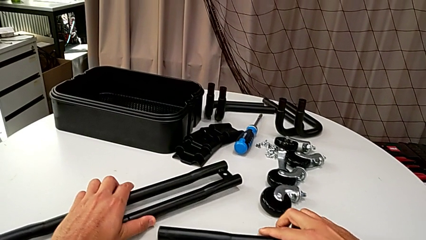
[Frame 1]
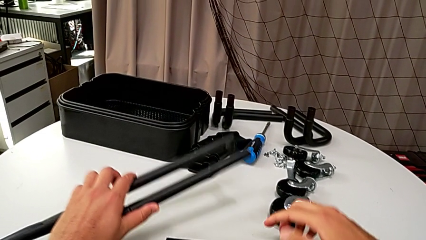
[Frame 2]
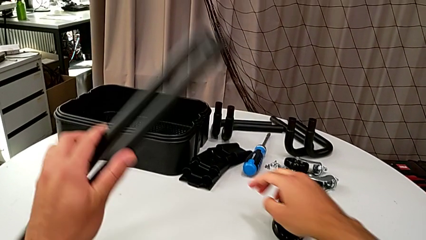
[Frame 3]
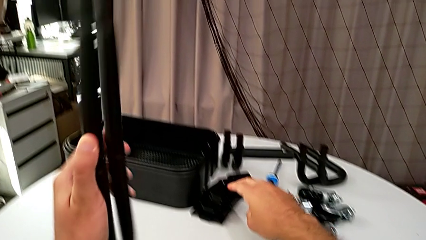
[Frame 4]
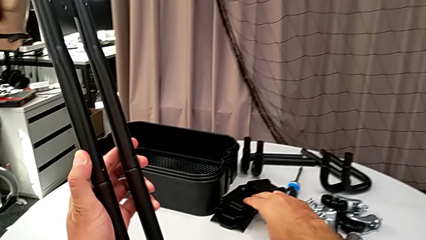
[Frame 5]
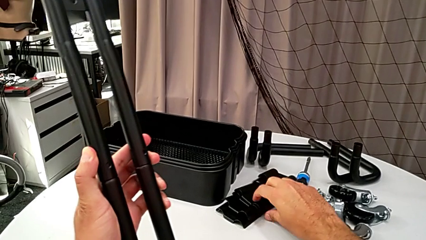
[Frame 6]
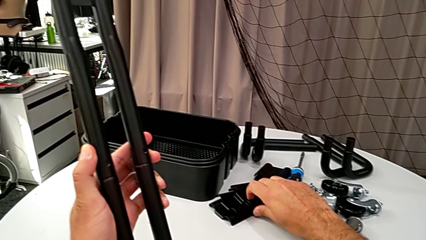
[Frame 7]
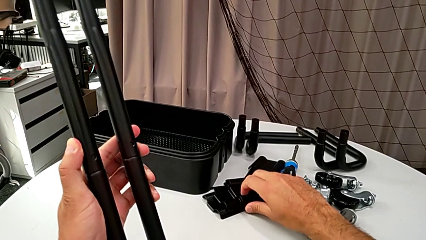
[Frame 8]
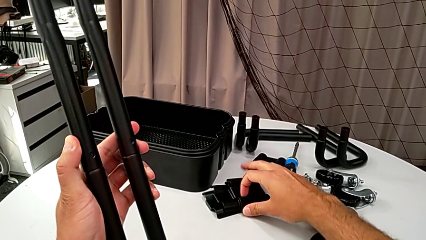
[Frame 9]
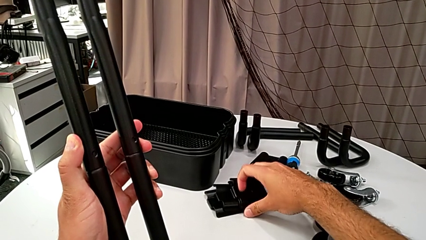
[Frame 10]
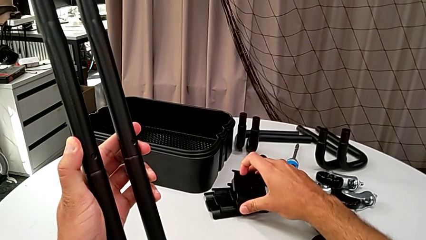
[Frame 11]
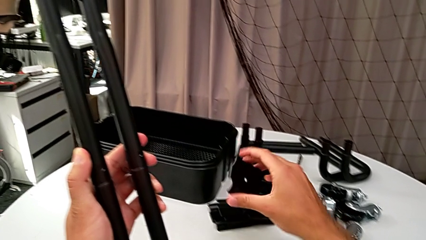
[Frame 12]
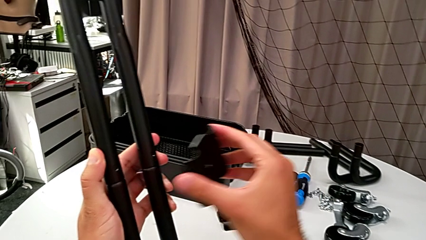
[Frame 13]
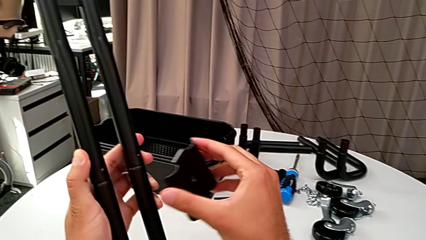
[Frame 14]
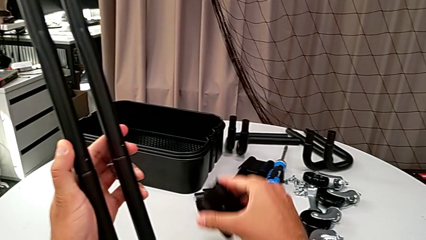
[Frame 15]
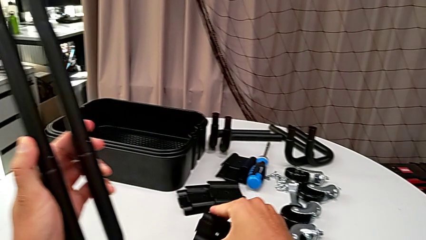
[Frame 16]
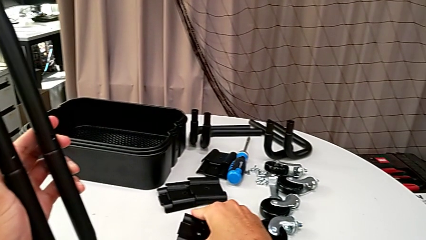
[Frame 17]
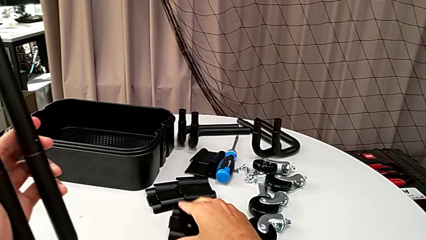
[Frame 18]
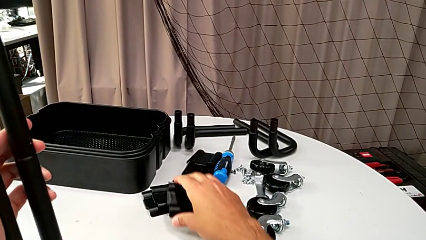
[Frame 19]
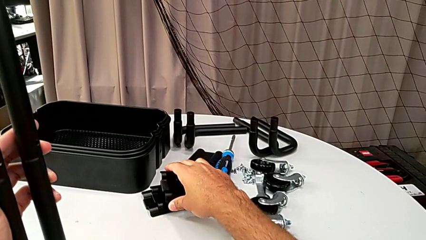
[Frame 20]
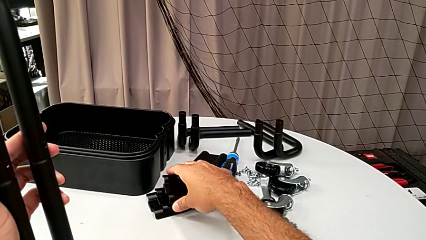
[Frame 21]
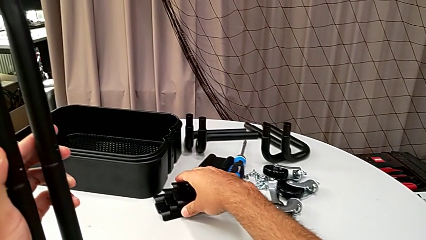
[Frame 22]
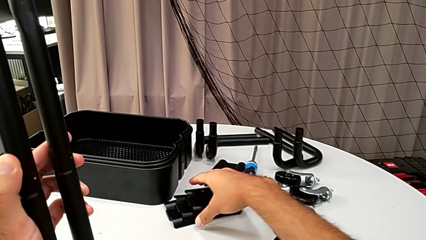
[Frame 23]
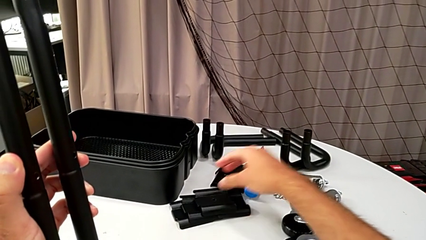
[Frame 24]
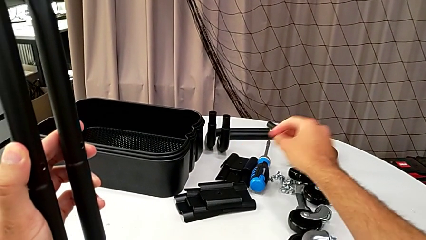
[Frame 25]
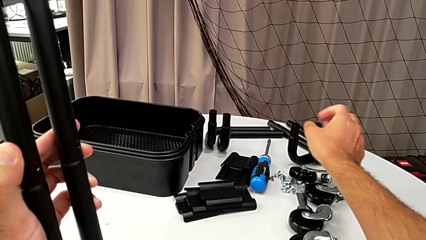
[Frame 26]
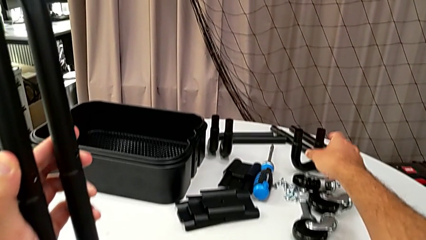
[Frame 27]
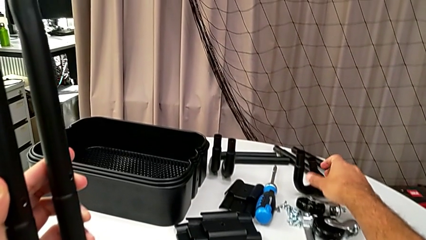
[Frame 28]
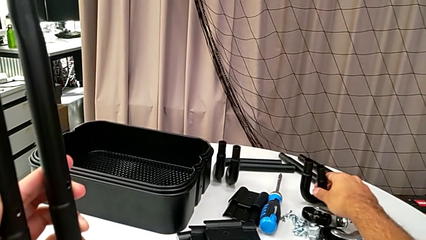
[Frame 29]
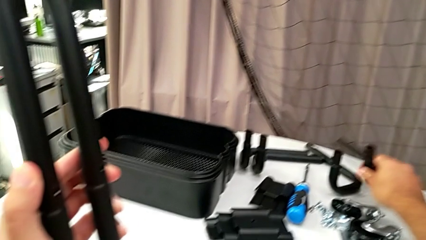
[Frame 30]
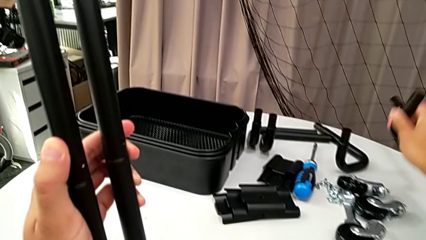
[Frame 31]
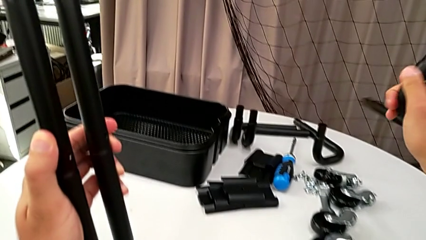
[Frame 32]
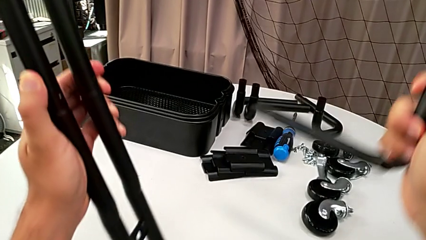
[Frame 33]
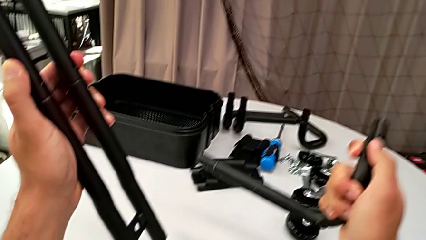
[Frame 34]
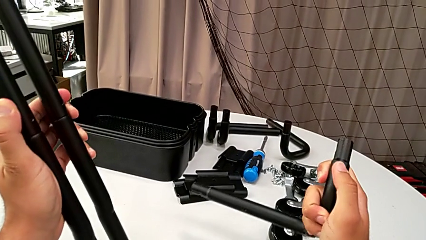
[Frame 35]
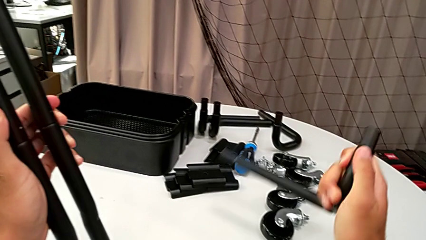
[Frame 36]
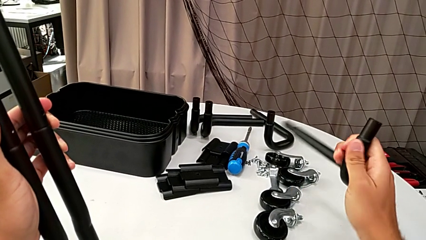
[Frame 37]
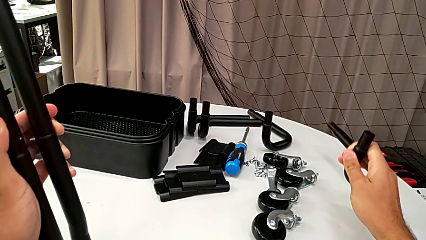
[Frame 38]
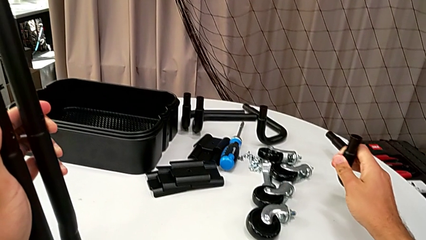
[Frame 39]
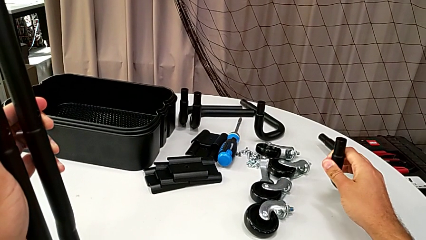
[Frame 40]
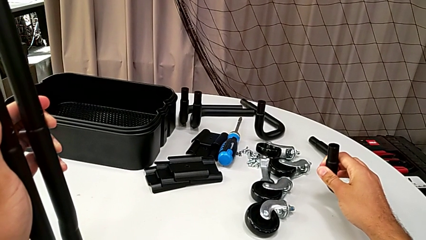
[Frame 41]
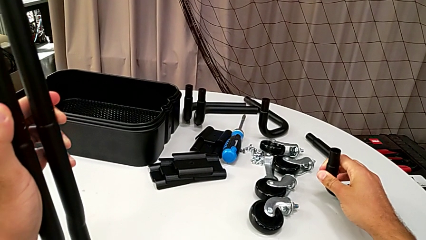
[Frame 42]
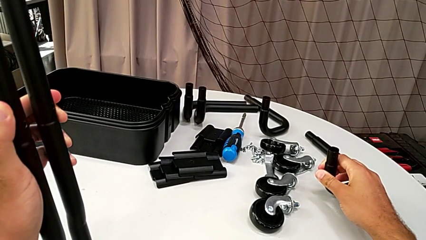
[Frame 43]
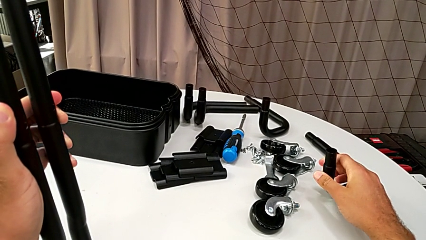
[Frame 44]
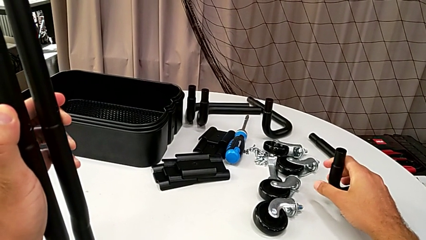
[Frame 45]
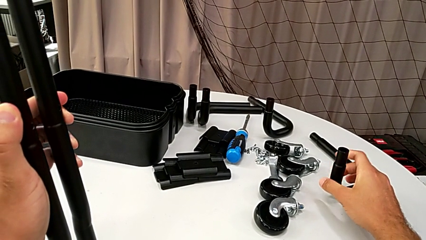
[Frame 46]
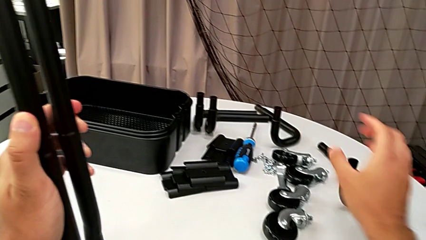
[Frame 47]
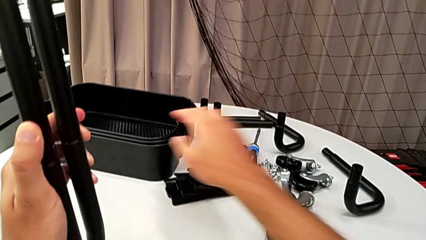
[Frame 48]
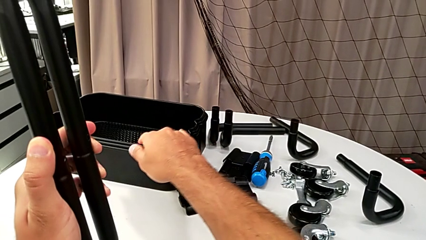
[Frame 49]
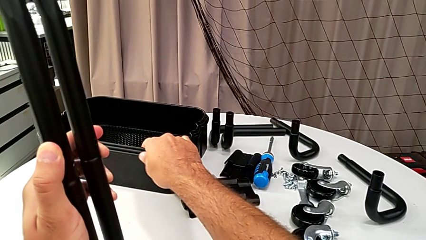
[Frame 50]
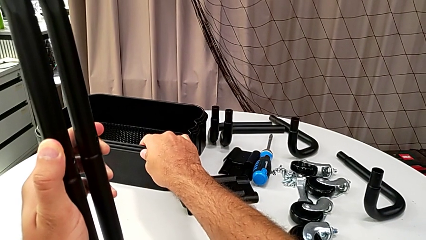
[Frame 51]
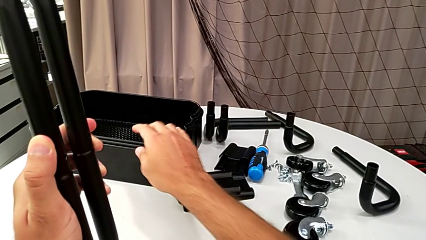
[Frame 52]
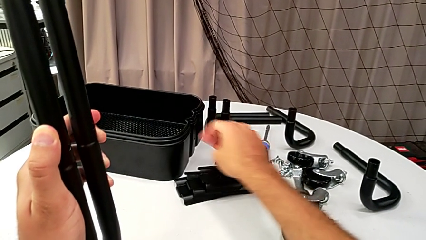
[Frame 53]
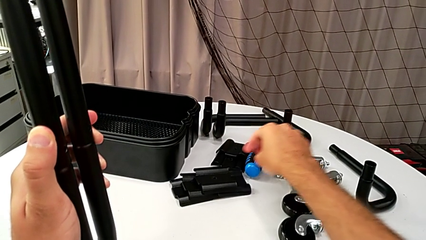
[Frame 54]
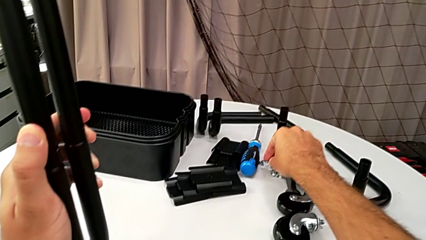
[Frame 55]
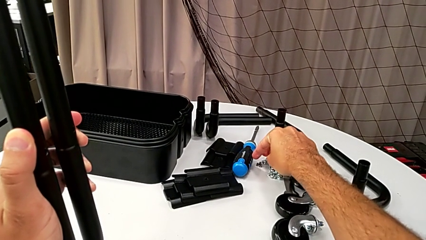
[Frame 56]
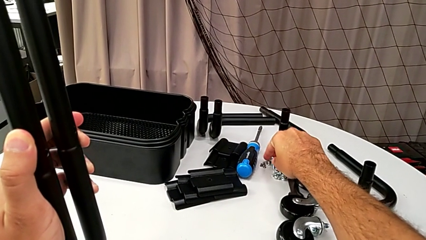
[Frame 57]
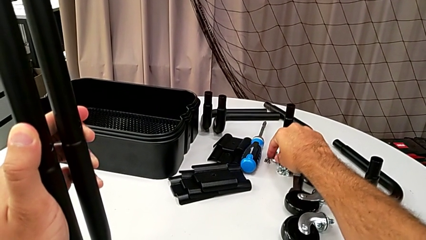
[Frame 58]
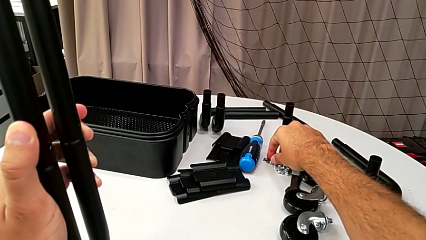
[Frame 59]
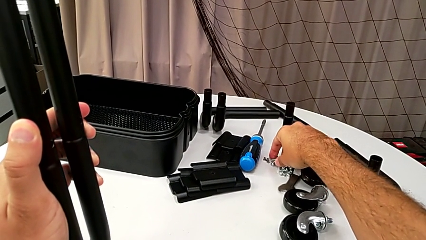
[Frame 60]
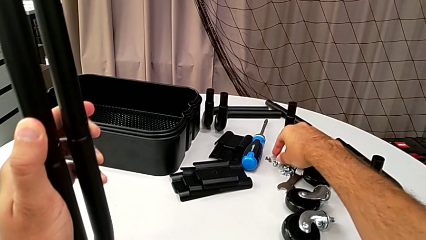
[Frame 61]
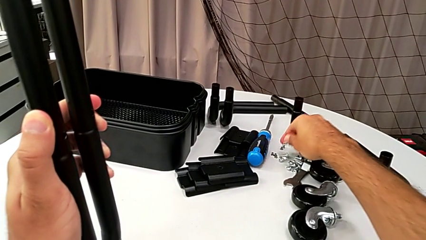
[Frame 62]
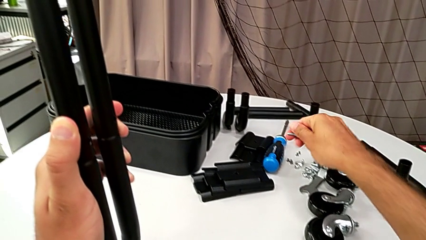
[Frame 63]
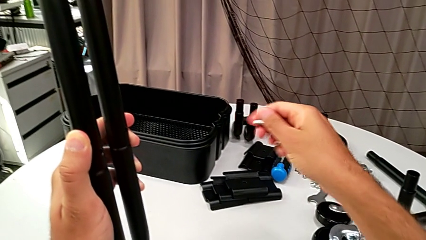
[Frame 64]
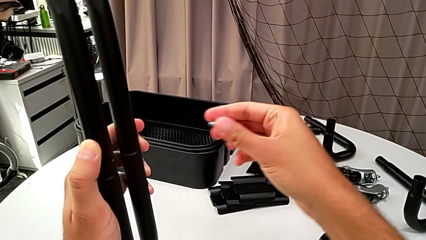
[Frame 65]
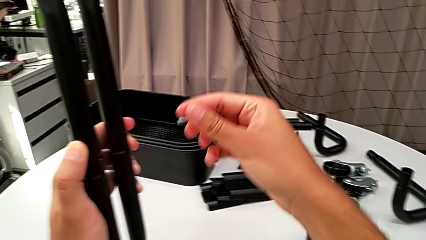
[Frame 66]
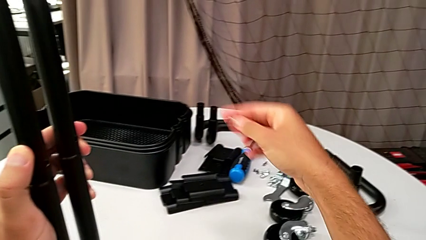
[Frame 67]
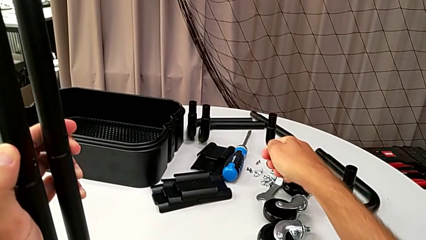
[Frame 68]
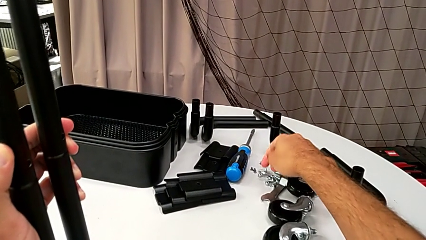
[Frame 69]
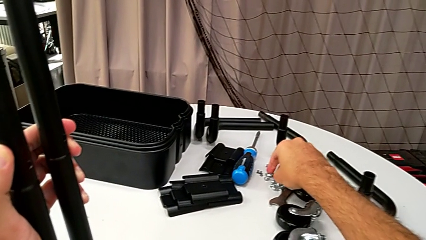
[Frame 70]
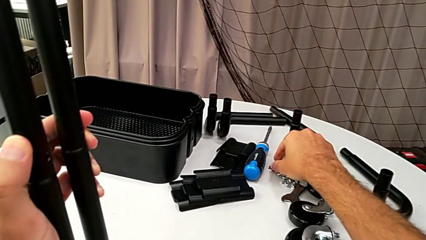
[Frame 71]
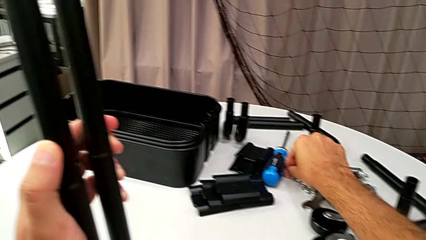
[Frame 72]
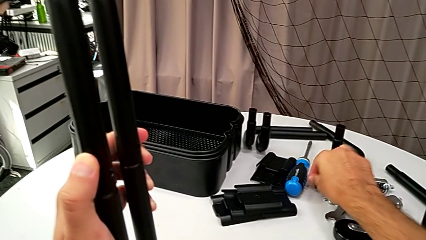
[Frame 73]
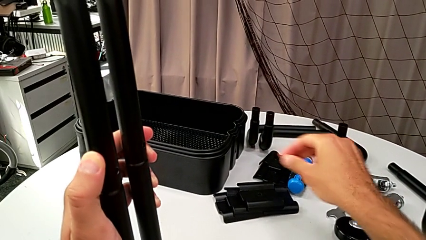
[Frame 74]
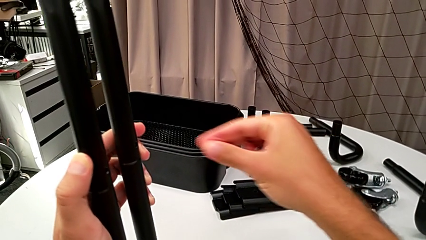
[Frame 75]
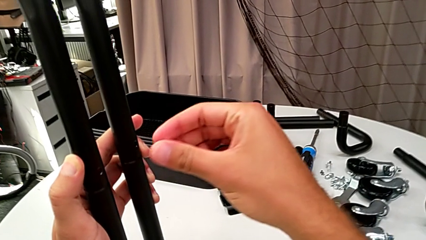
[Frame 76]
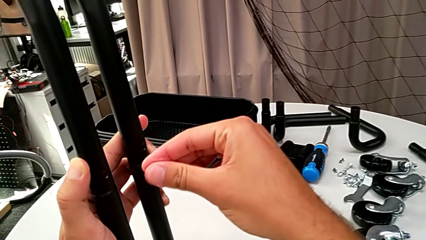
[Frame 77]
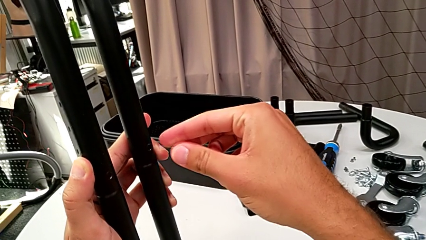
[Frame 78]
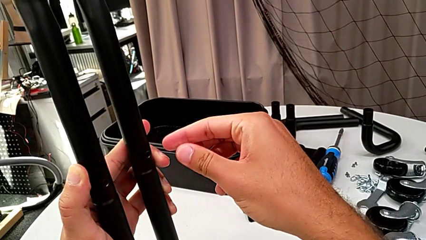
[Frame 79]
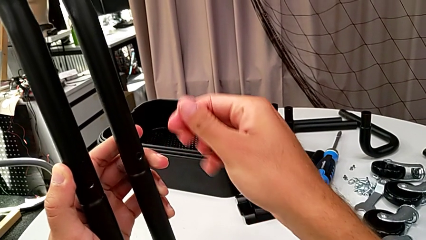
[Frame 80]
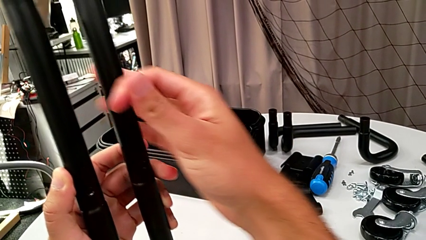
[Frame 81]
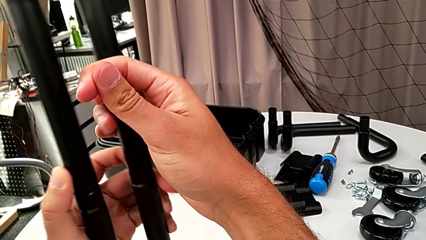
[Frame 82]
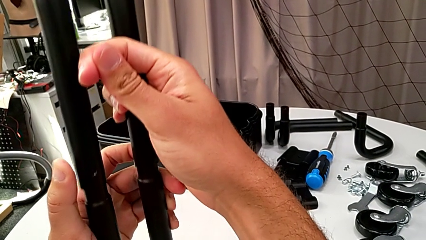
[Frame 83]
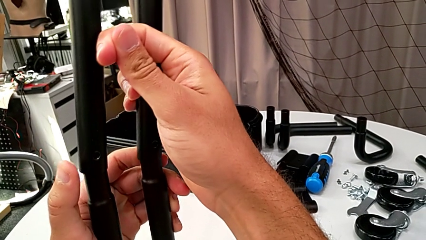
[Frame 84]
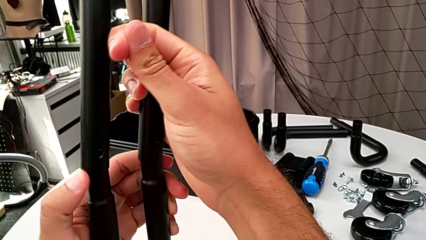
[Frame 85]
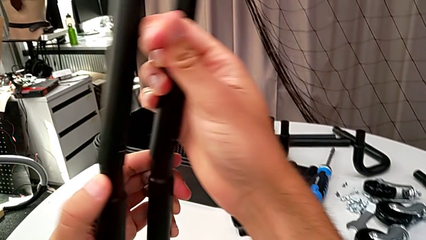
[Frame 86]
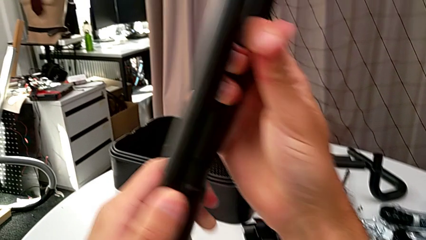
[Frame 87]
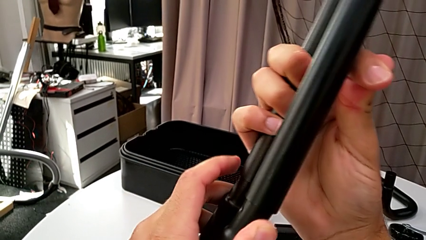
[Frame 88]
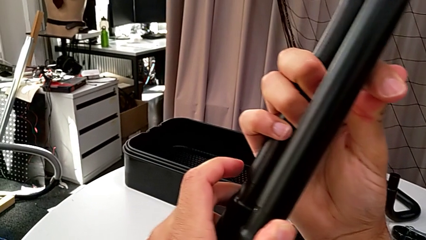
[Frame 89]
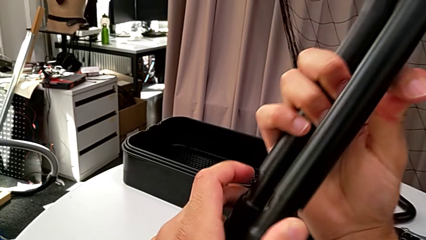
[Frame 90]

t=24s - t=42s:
The camera wearer is assembling the half frame. They wrongly grab the screw twice and withdraw the bracket.
